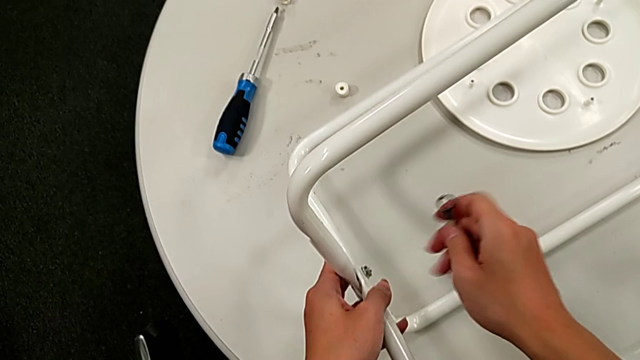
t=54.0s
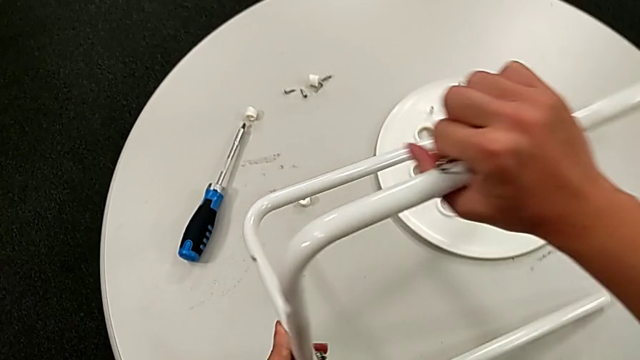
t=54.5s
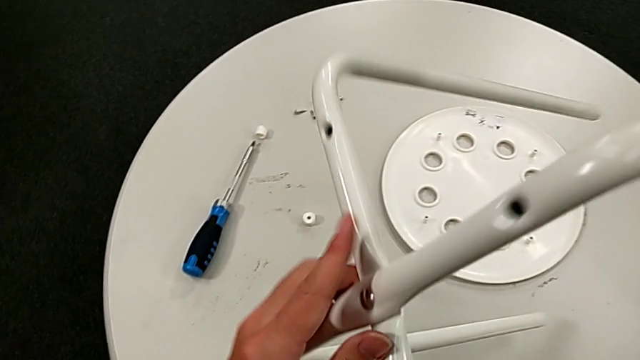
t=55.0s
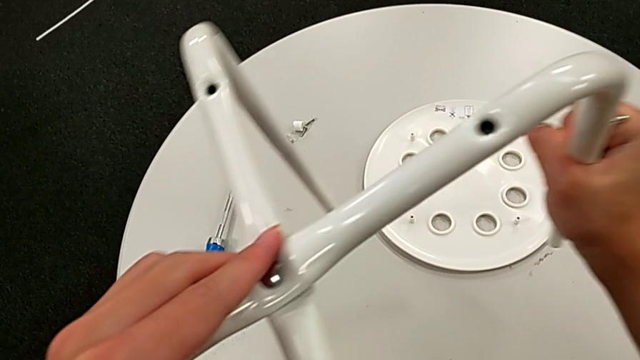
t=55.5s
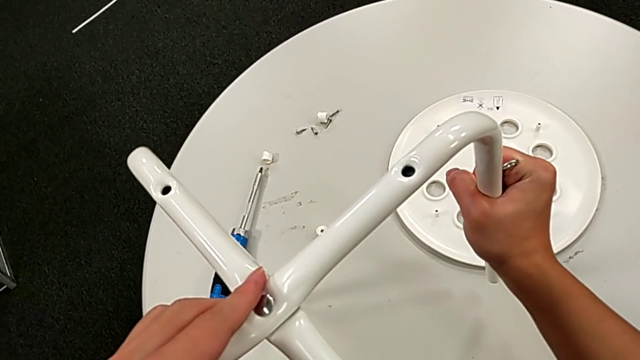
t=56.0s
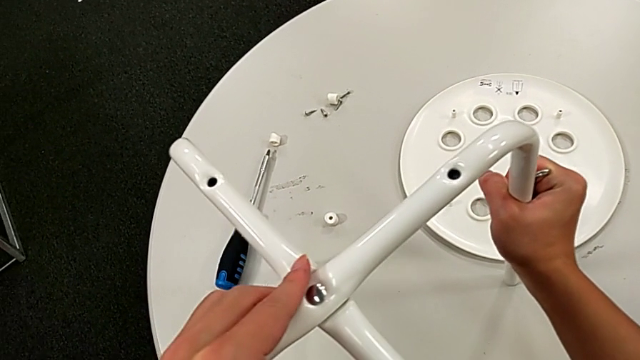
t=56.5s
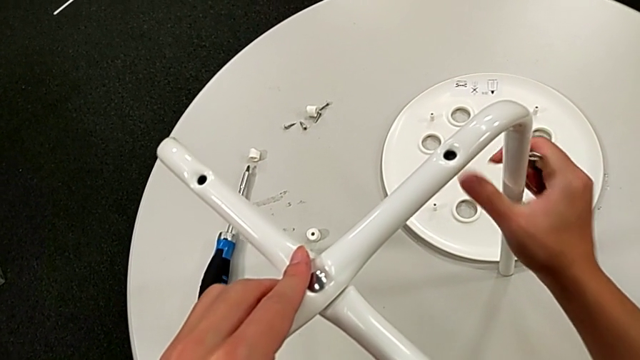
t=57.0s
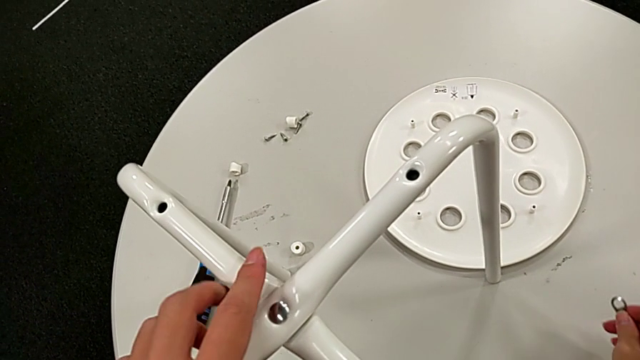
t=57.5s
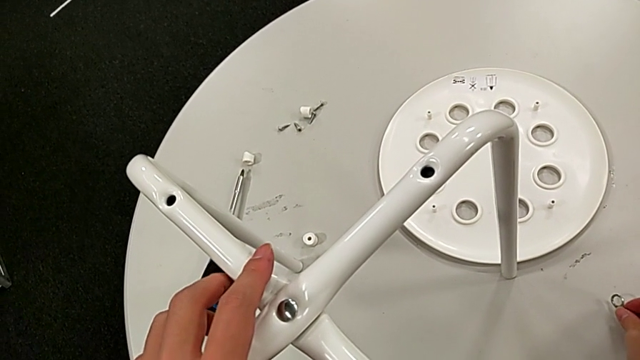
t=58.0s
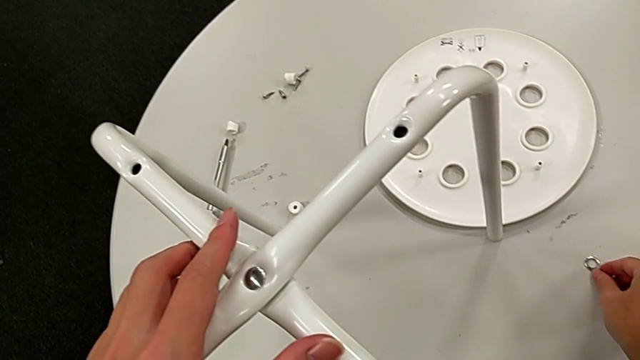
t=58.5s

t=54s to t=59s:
The camera wearer is assembling the legs. They wrongly rotate and place the leg and place the hexagonal wrench.

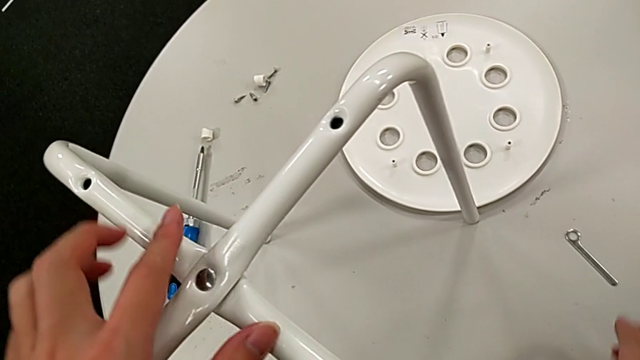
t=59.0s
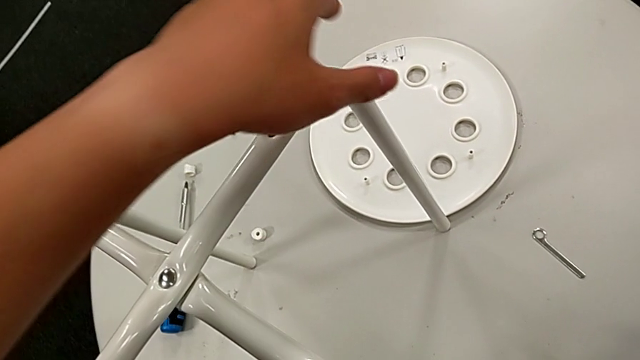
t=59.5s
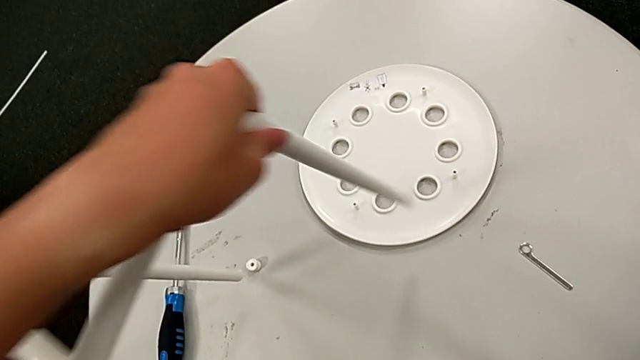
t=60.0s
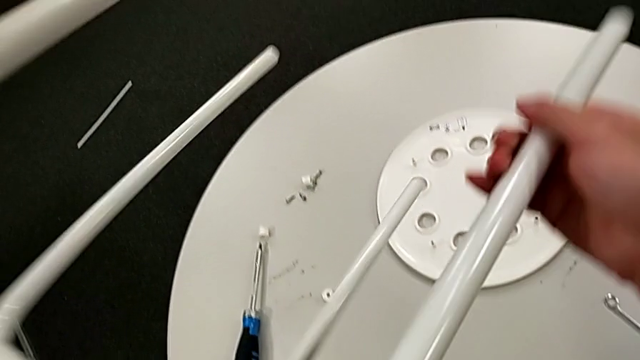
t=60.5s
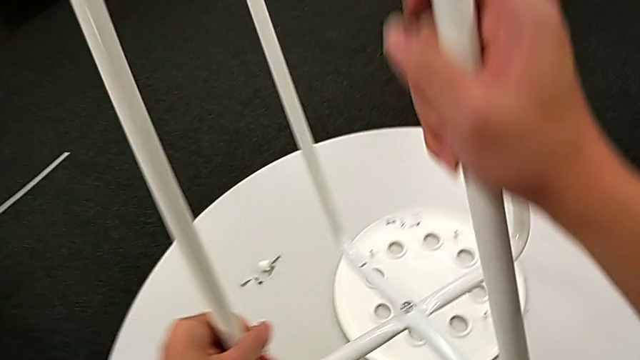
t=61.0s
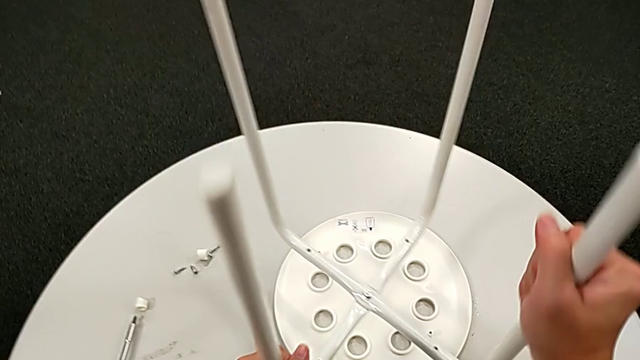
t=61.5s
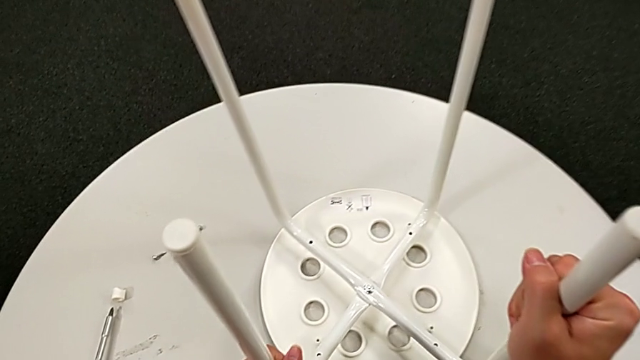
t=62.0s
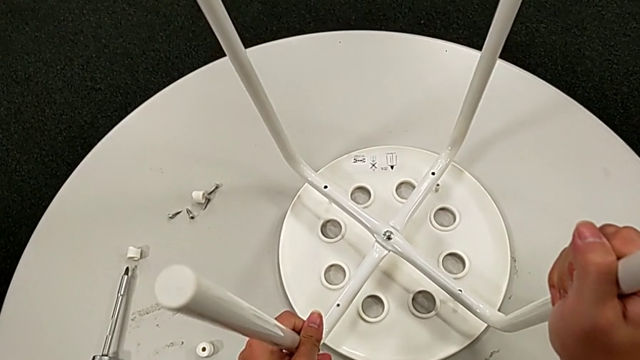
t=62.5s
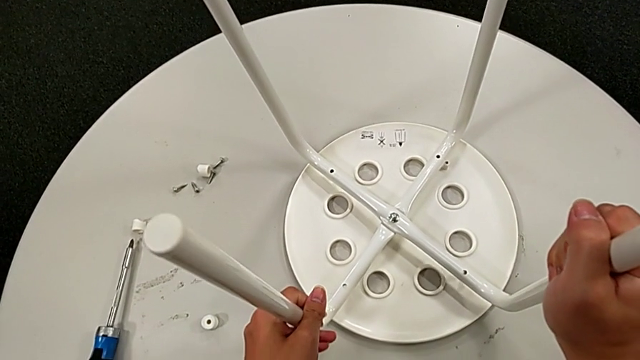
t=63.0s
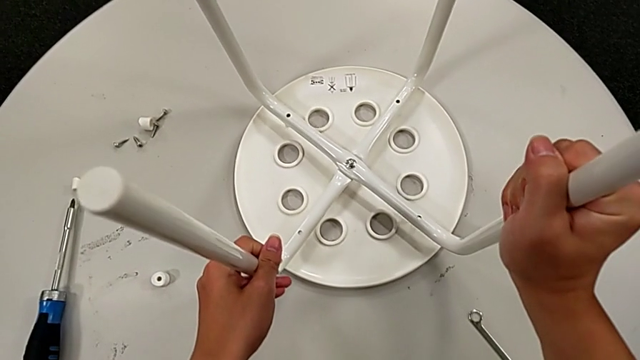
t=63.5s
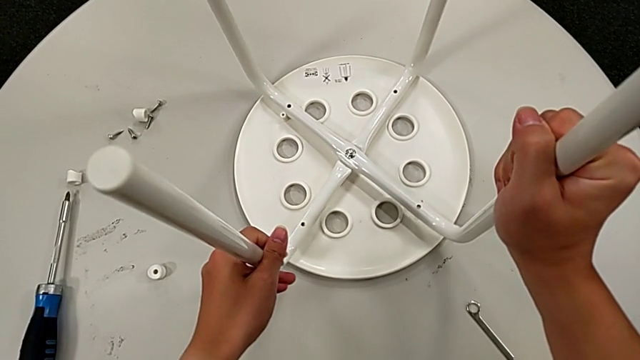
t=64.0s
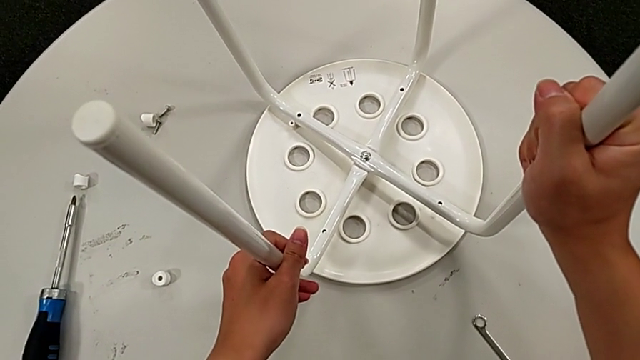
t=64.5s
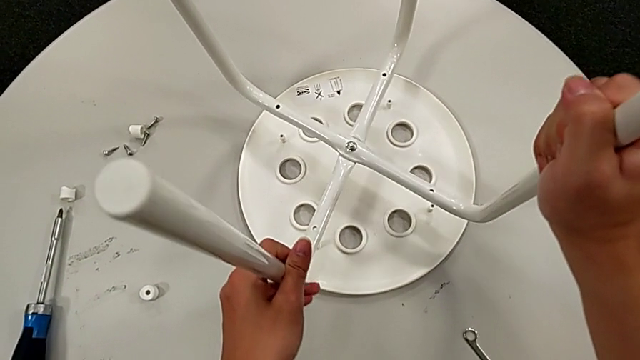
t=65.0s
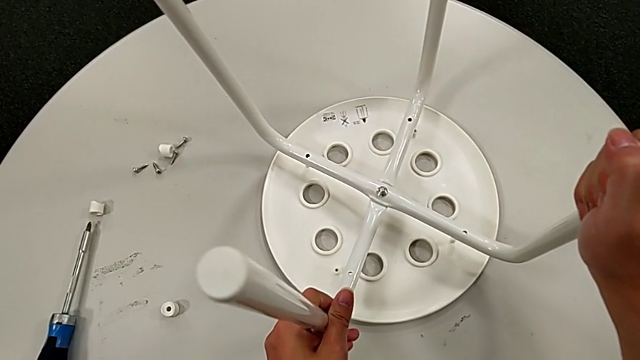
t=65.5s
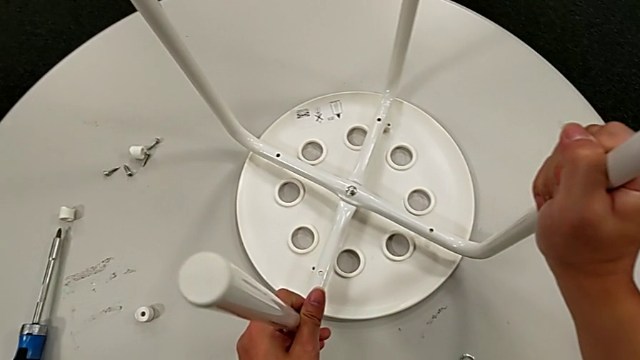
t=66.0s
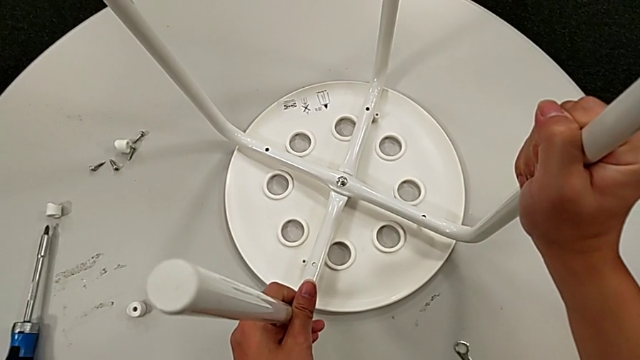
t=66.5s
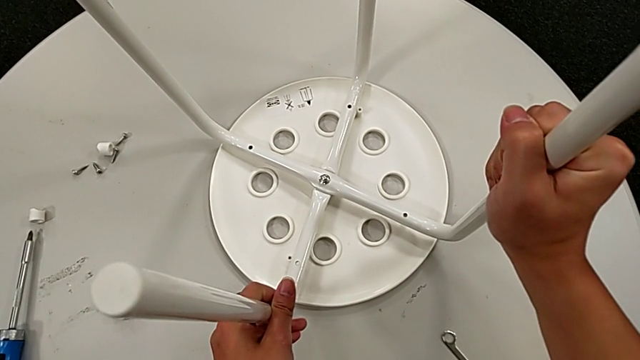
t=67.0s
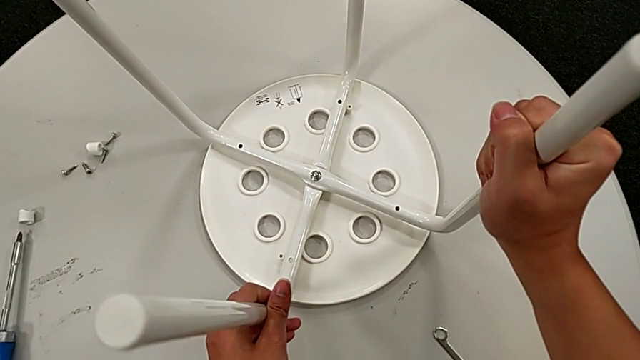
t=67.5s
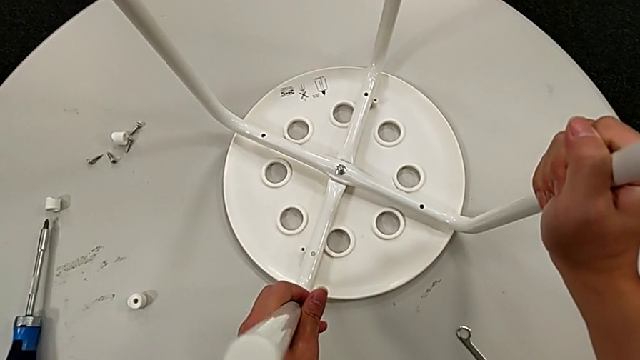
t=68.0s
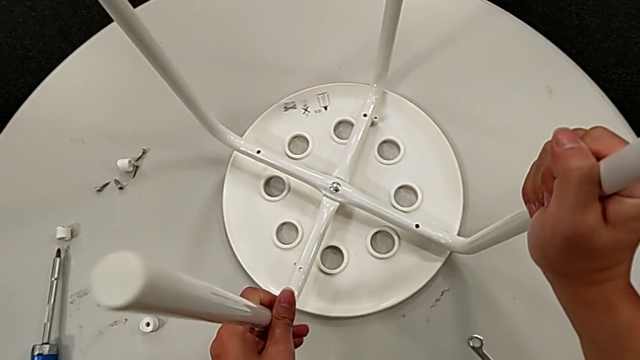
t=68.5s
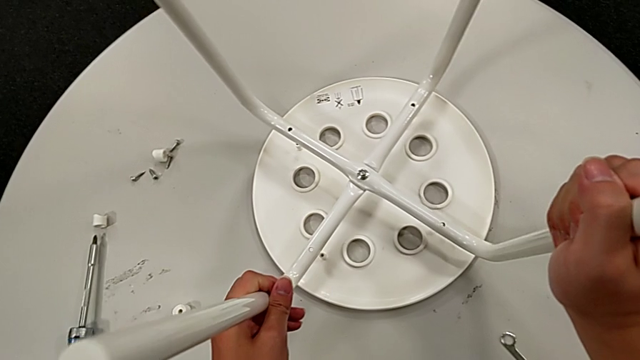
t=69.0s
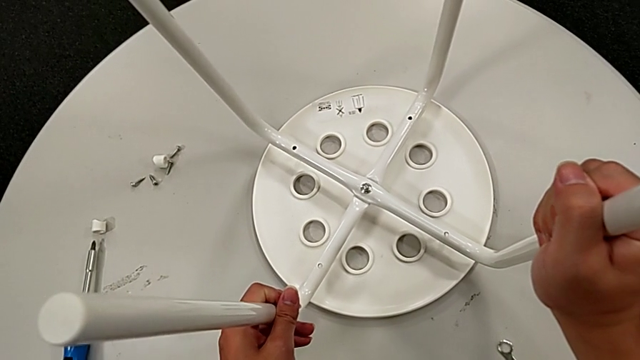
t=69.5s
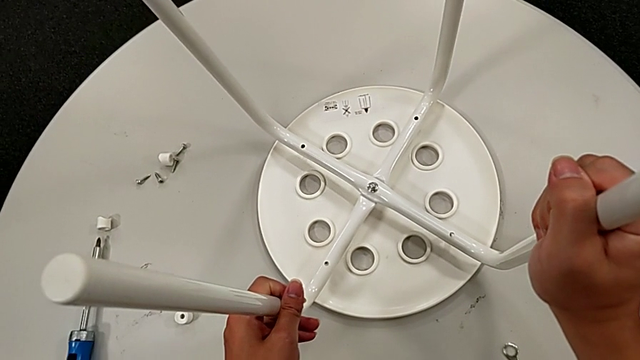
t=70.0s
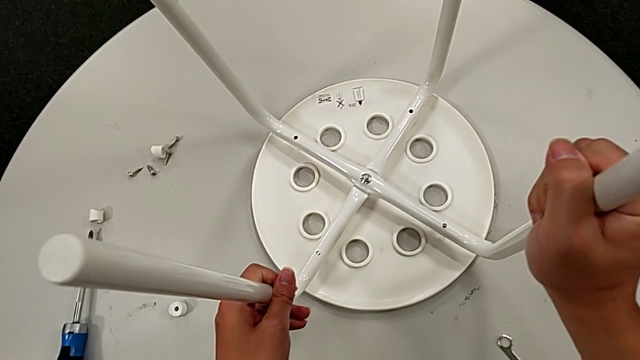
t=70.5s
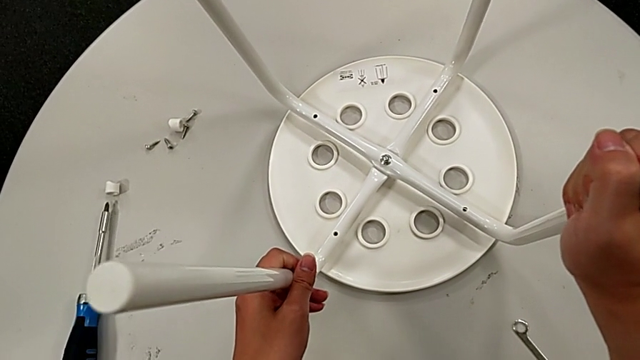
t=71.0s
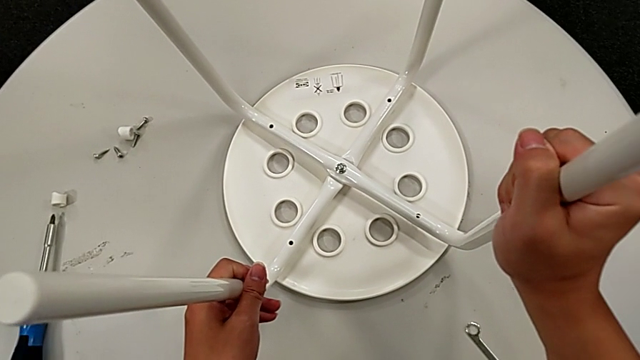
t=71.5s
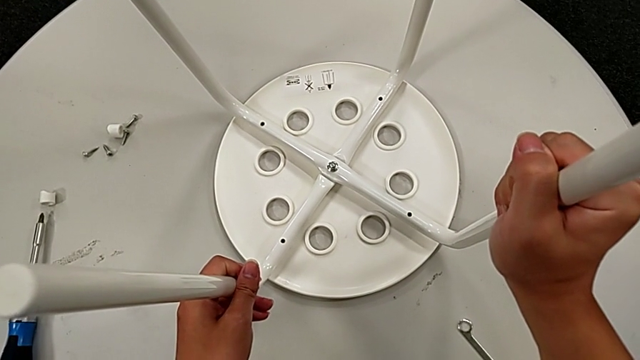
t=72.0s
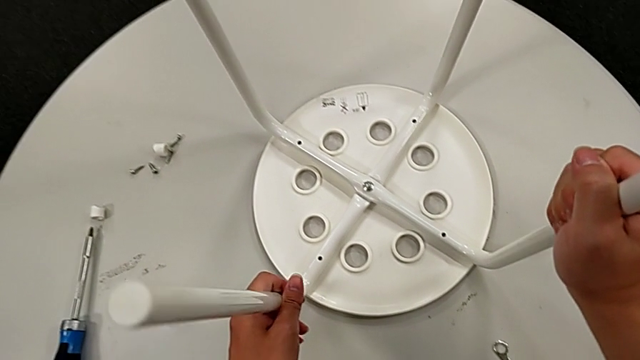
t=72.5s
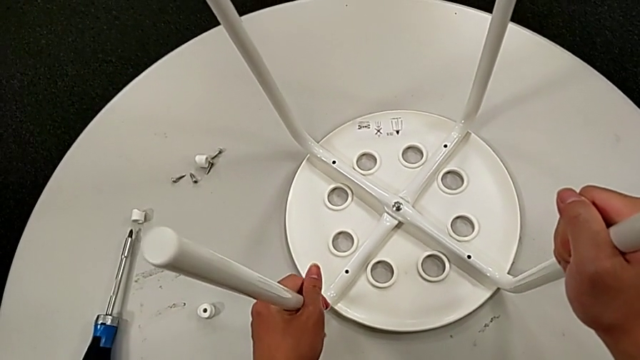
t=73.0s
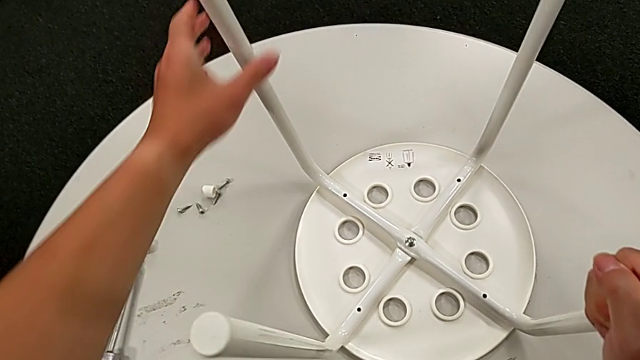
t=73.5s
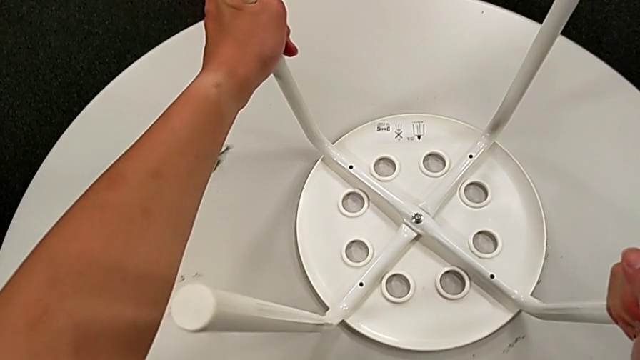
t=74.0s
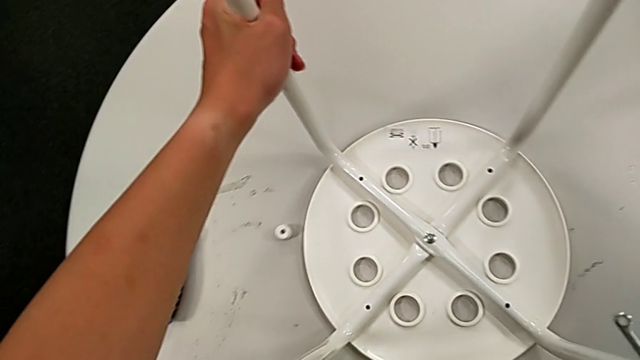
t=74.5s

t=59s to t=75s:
The camera wearer assembles the legs with the seat. They rotate the leg, place it, align it, inspect it and slide the stool.
